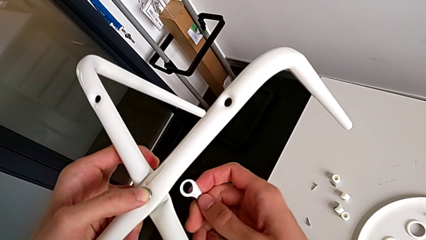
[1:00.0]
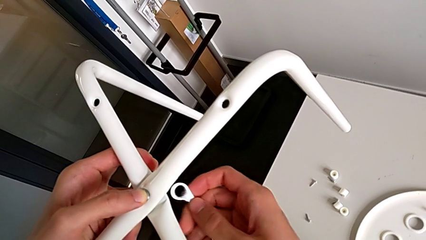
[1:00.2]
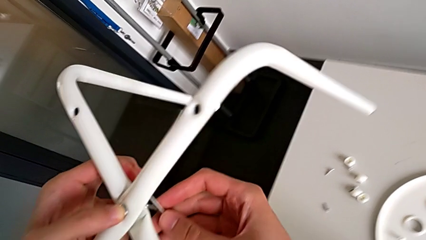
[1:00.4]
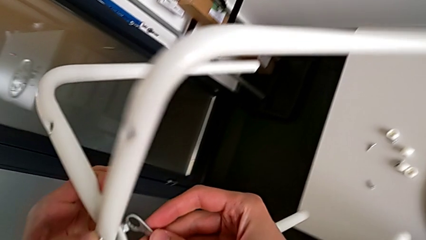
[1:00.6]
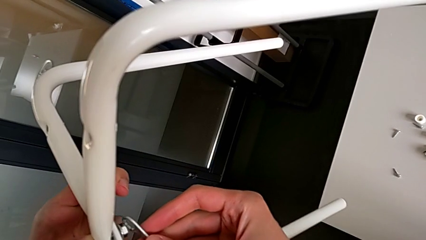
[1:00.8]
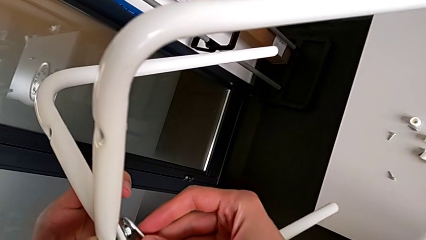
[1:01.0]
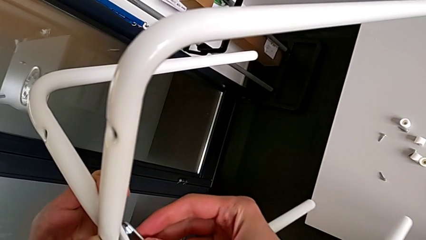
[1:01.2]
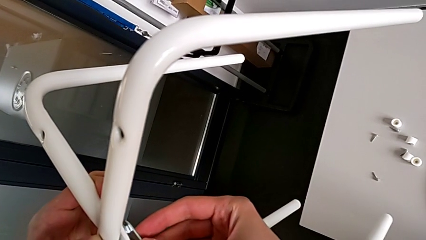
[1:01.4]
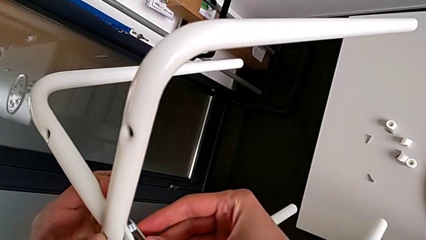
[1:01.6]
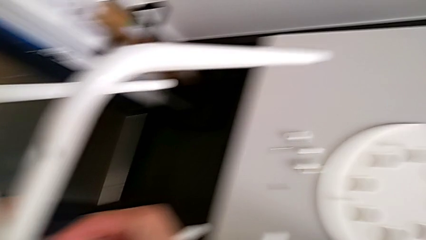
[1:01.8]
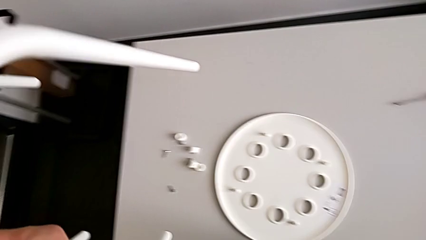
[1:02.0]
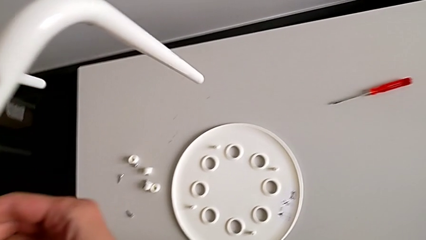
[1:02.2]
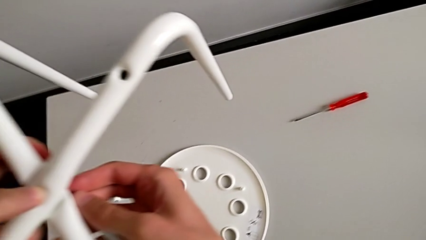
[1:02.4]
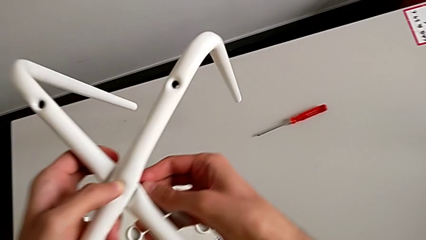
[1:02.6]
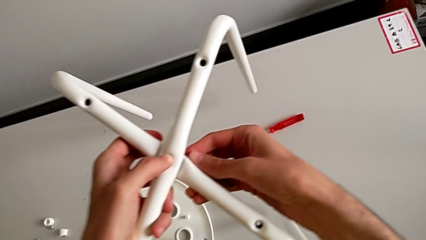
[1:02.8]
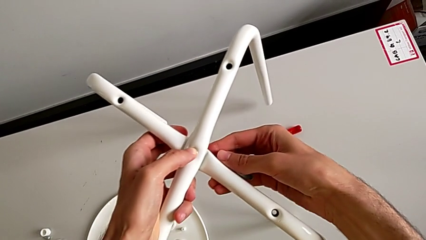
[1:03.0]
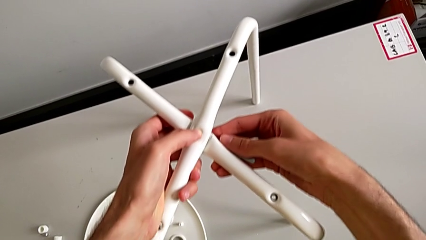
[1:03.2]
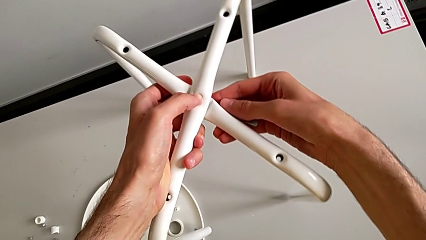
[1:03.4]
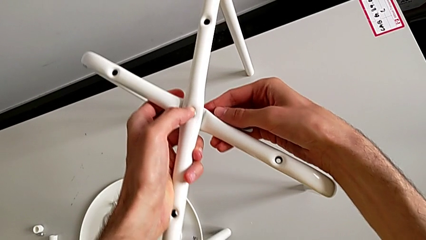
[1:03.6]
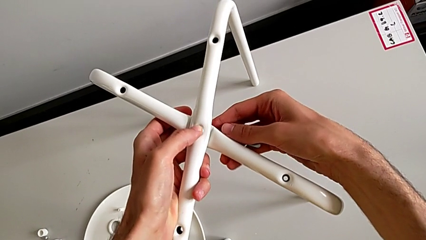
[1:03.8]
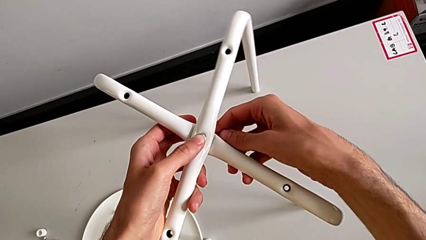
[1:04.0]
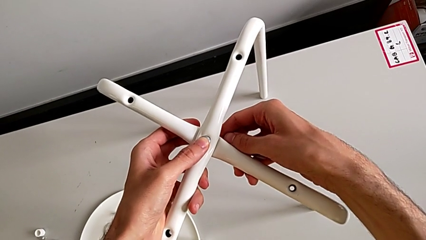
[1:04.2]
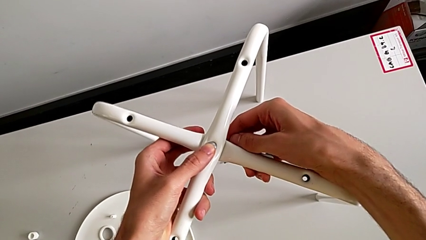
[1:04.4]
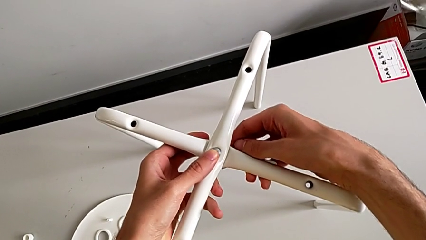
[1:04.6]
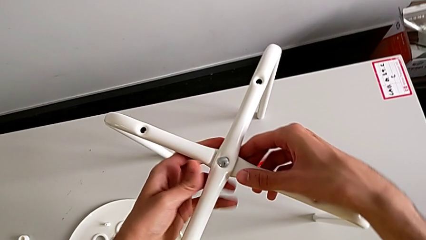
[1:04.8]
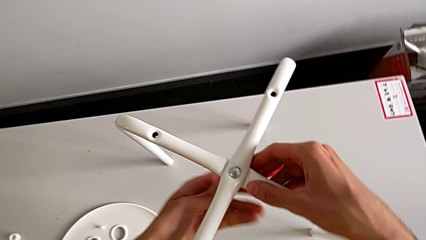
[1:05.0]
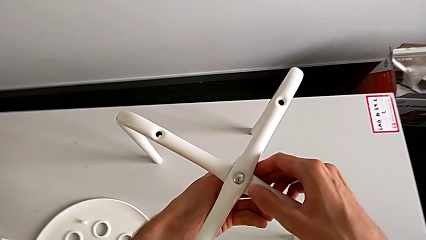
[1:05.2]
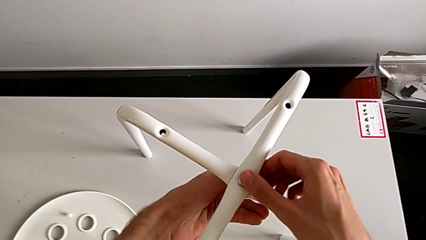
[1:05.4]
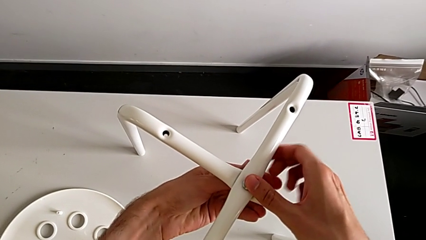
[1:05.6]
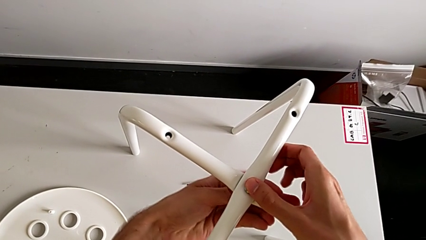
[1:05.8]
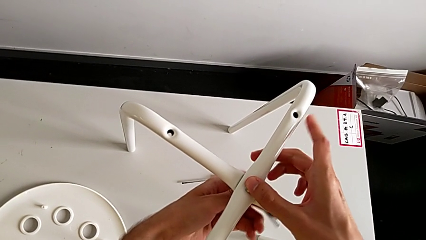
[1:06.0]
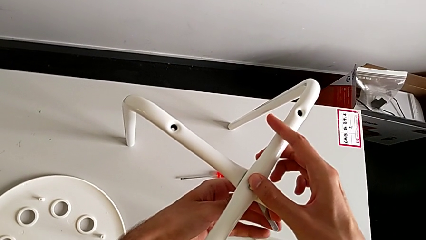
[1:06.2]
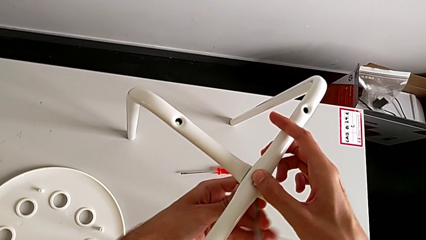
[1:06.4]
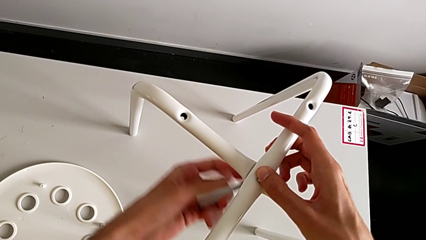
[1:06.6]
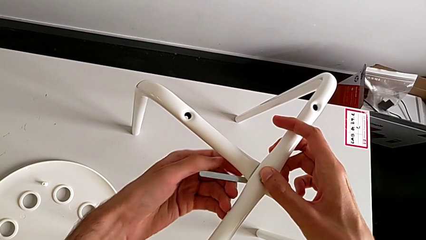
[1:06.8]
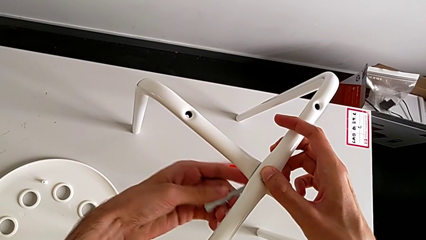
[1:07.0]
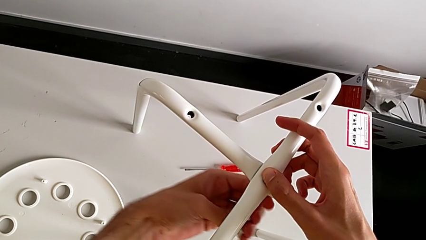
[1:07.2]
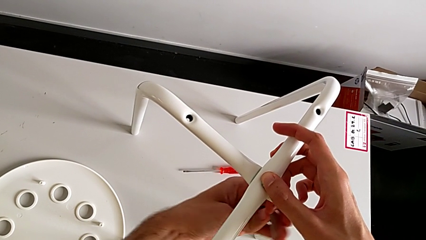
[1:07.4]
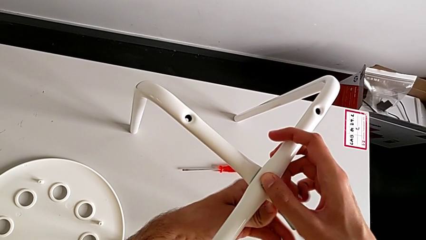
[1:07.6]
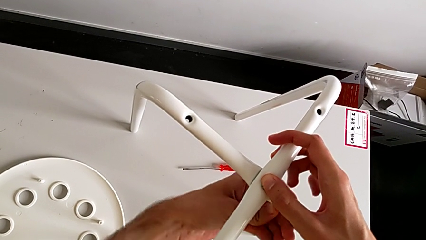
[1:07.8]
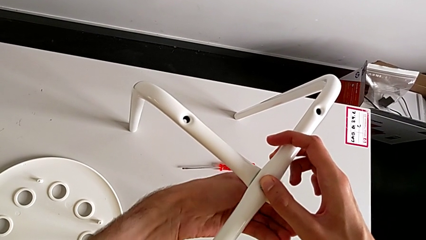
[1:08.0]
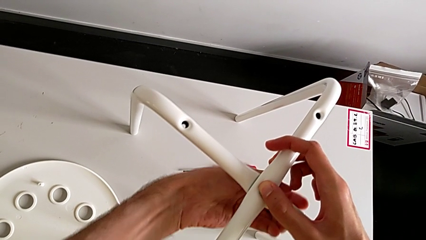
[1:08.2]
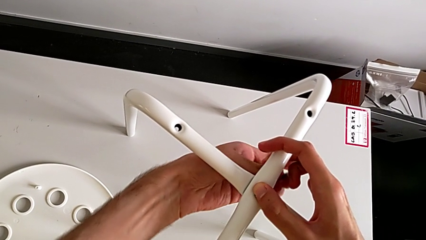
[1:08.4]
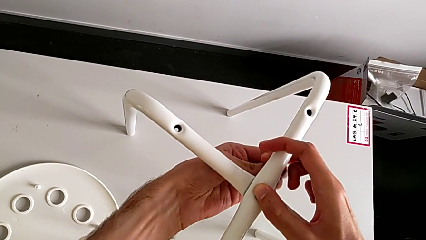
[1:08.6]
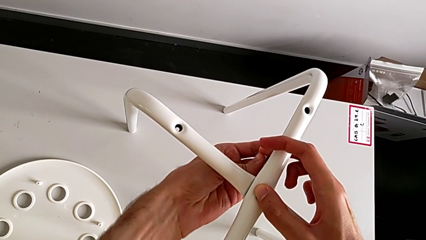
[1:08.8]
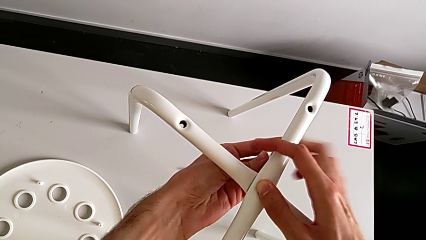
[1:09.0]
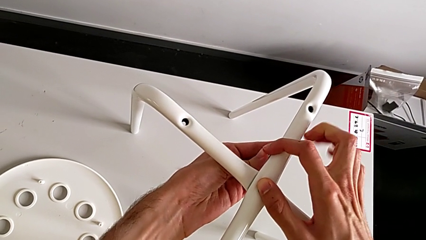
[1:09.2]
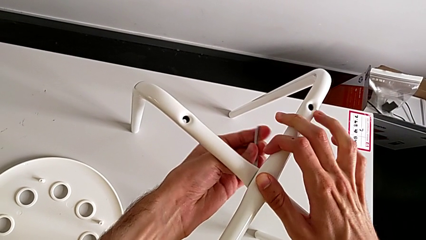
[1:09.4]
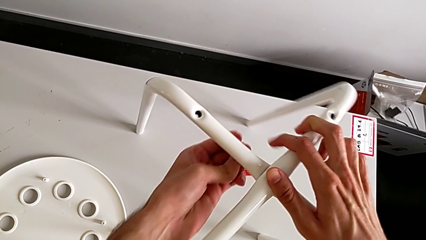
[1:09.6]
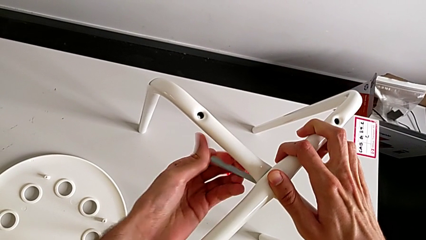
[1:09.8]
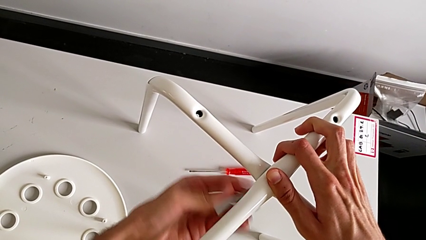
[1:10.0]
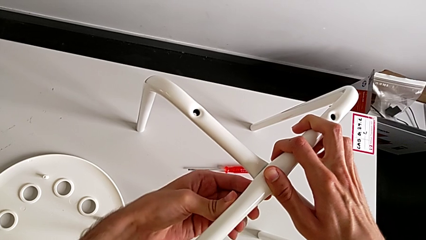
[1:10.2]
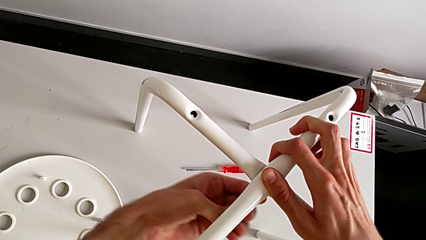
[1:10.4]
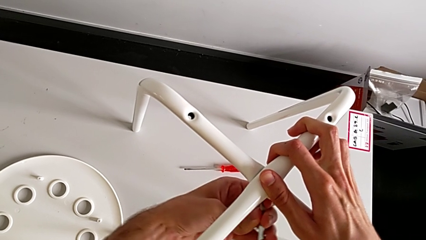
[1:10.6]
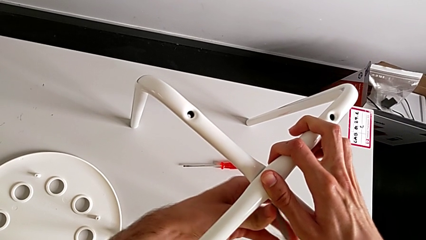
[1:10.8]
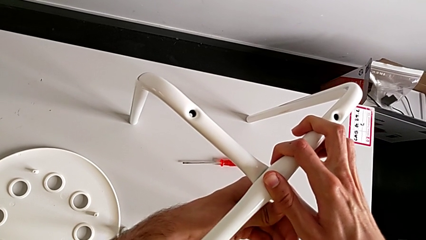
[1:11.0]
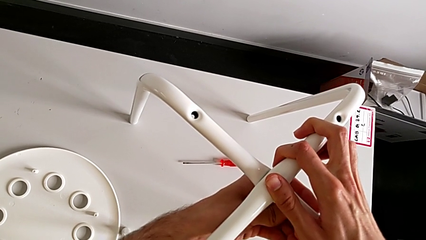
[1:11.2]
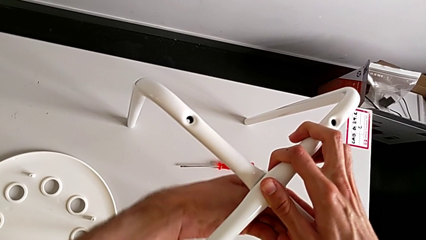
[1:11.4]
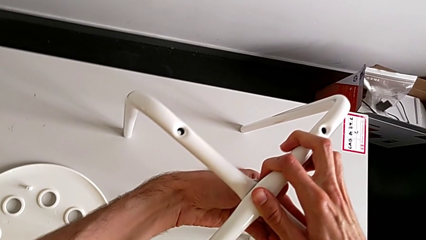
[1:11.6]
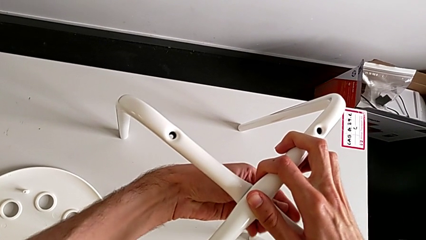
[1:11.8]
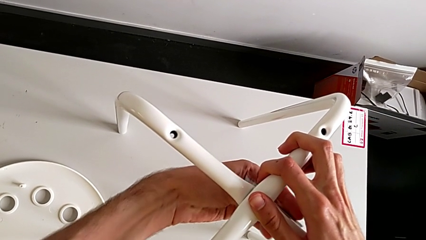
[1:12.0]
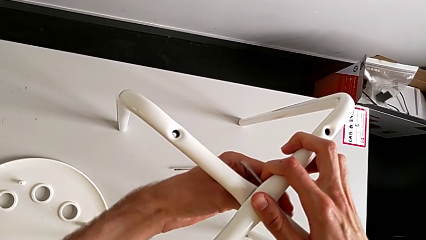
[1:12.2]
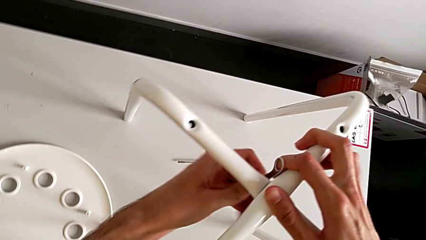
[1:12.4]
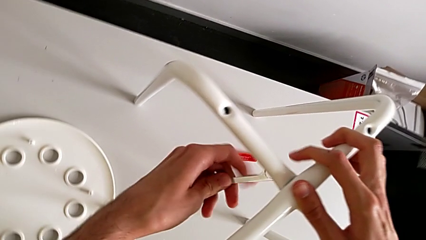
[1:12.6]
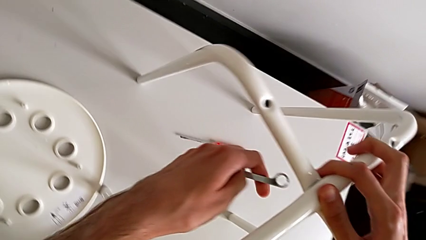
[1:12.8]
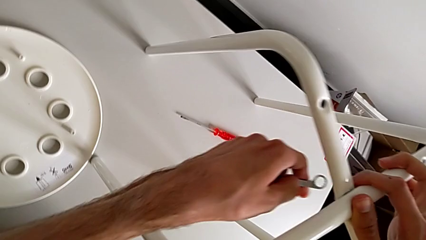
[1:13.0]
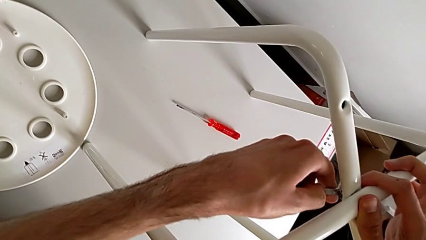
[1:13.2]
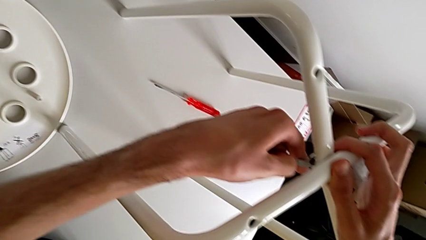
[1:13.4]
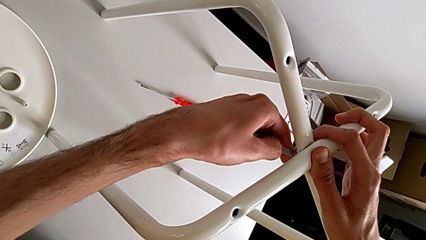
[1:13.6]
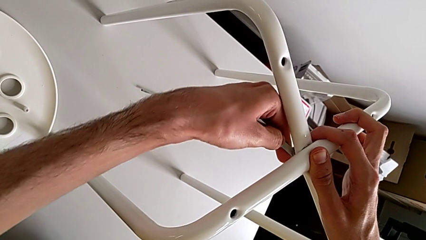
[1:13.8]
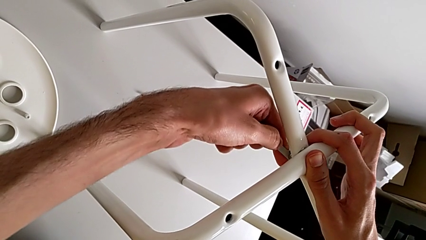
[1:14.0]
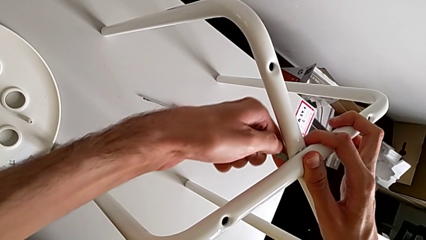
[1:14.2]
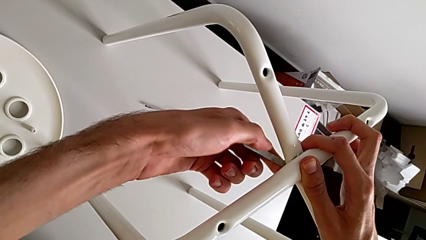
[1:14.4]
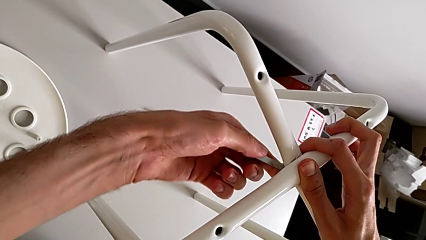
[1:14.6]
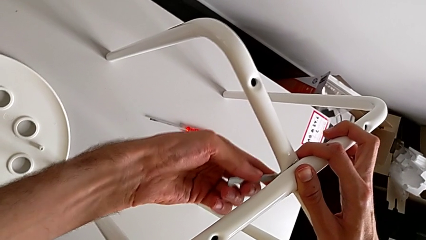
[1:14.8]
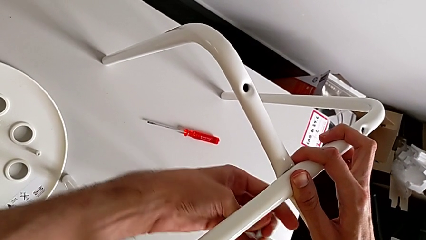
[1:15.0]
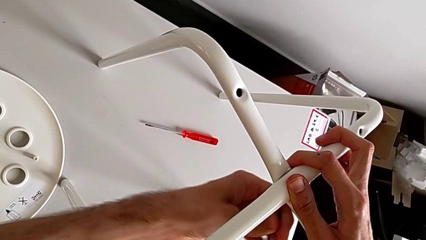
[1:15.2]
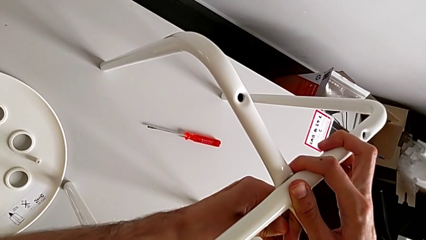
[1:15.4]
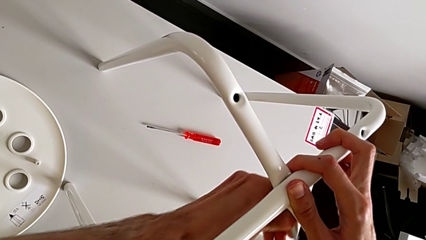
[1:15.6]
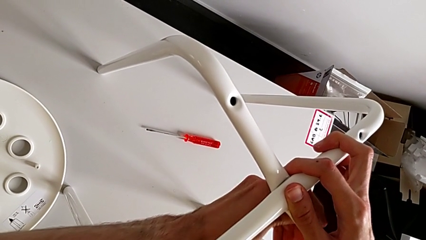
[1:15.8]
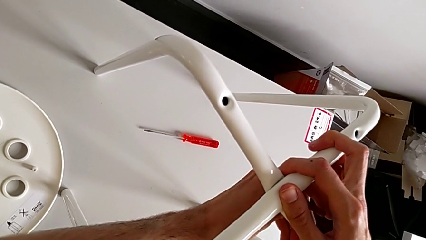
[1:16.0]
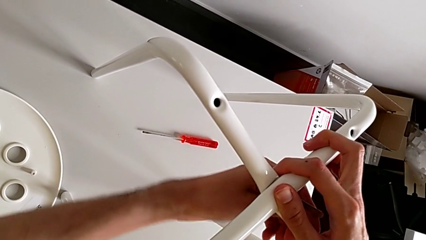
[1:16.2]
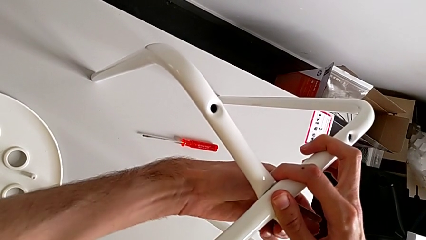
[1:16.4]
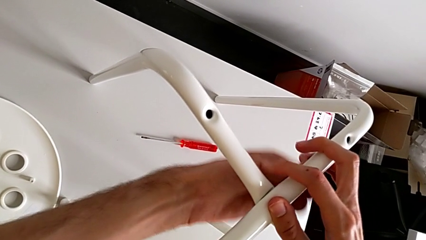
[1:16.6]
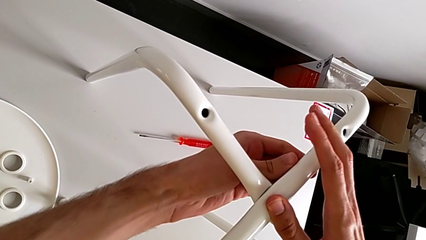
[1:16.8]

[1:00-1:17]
The camera wearer is screwing the two legs of the stool together. They insert the hexagonal wrench, place the leg, screw the hex nut, rotate the hexagonal wrench, insert the hexagonal wrench and begin to screw the hex nut.
